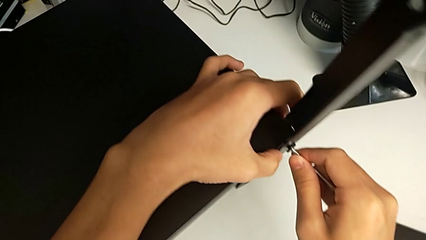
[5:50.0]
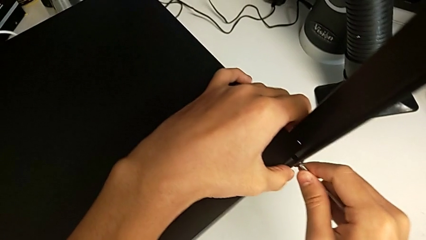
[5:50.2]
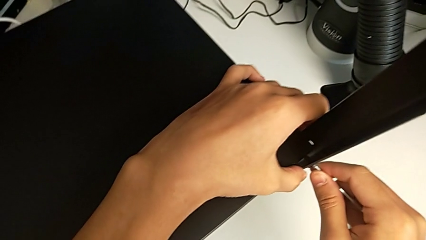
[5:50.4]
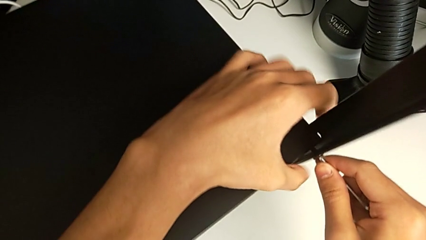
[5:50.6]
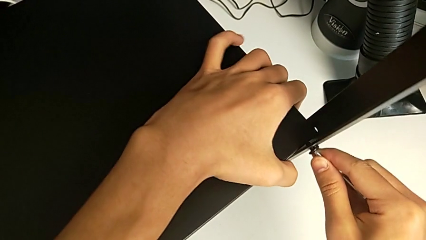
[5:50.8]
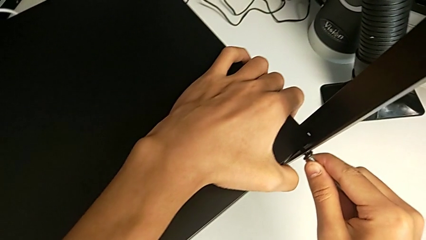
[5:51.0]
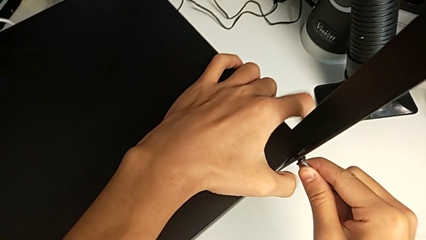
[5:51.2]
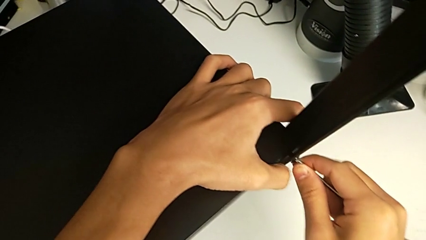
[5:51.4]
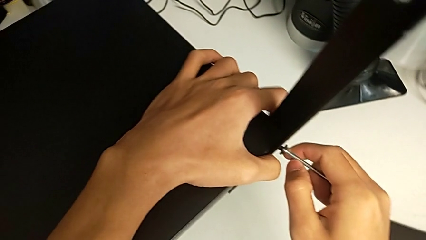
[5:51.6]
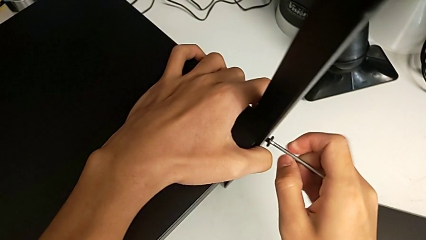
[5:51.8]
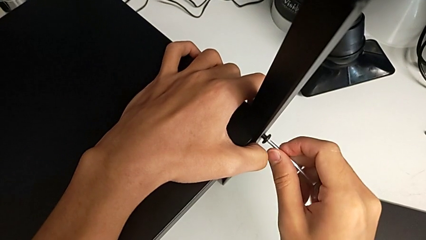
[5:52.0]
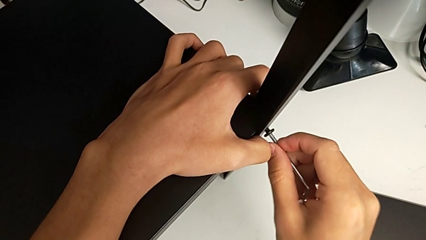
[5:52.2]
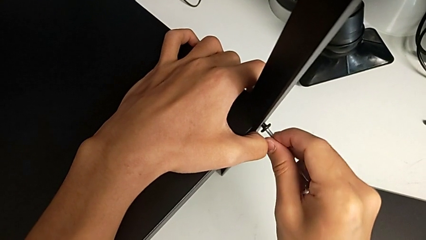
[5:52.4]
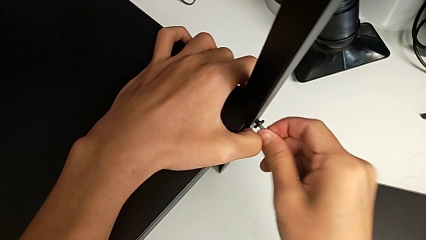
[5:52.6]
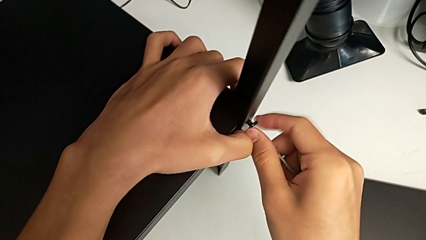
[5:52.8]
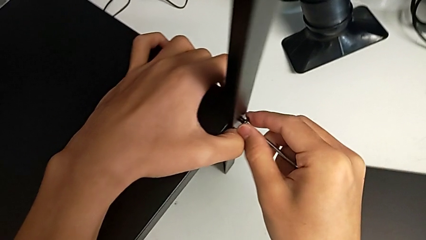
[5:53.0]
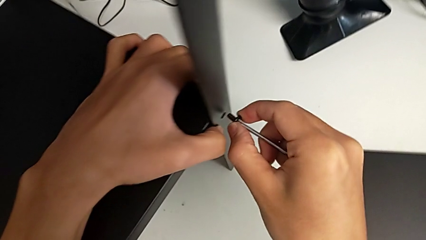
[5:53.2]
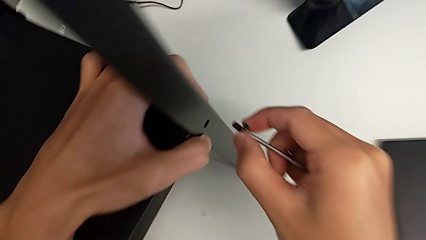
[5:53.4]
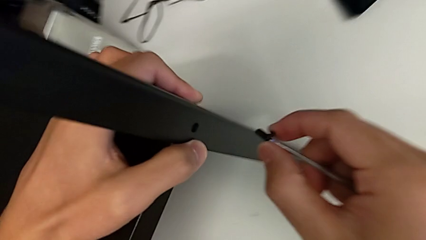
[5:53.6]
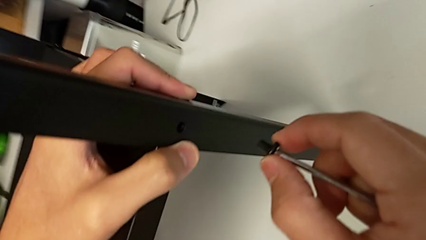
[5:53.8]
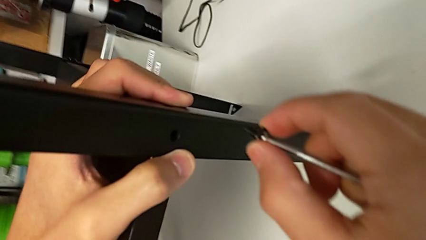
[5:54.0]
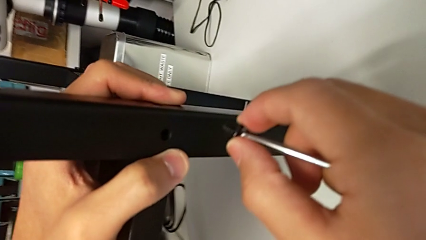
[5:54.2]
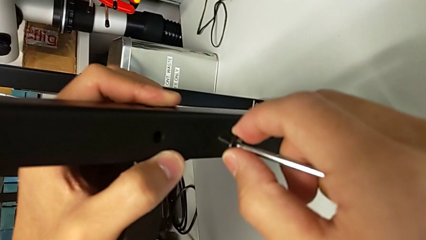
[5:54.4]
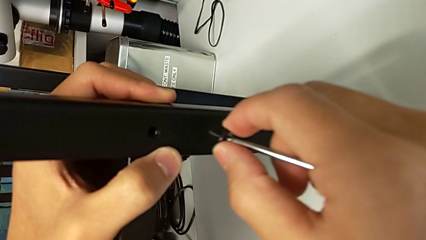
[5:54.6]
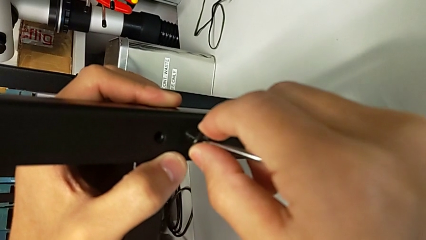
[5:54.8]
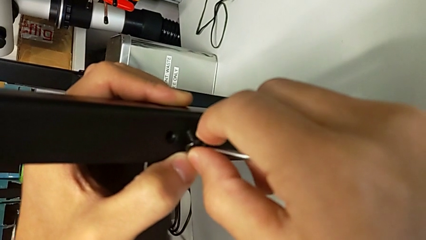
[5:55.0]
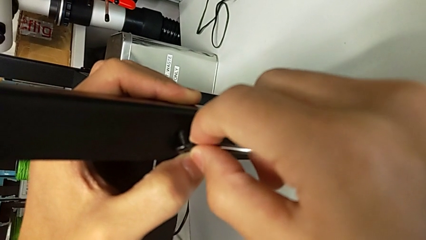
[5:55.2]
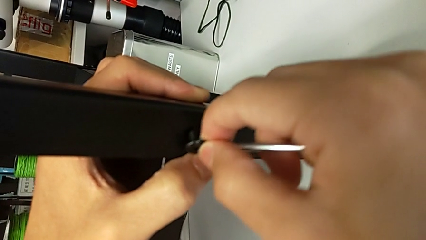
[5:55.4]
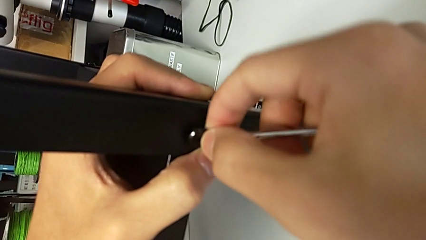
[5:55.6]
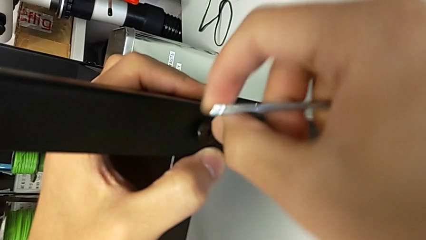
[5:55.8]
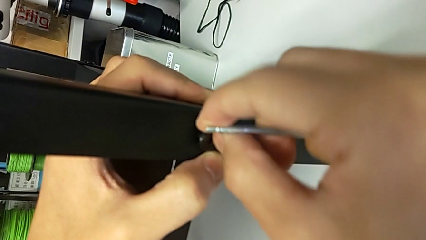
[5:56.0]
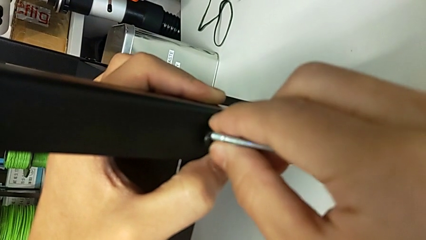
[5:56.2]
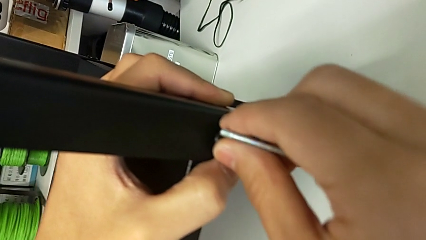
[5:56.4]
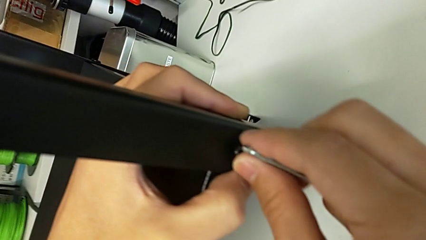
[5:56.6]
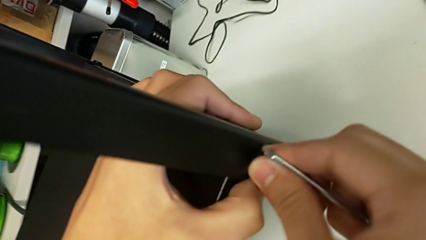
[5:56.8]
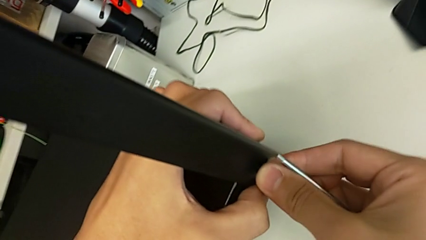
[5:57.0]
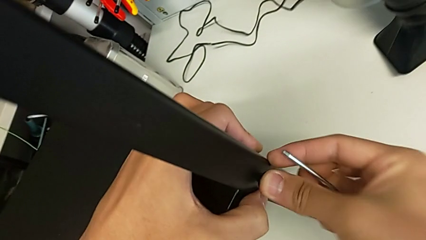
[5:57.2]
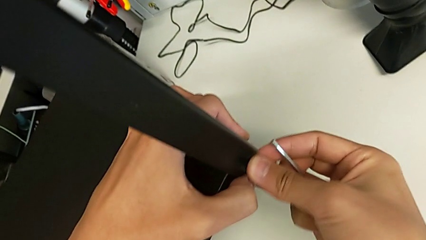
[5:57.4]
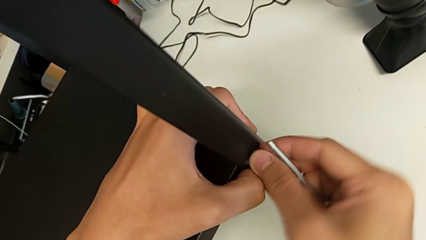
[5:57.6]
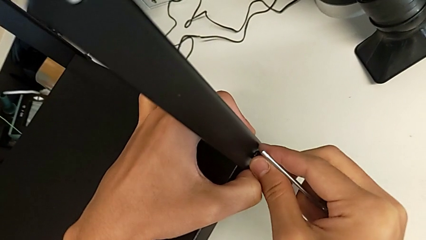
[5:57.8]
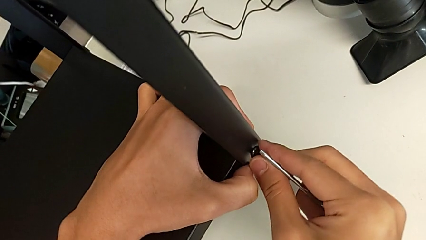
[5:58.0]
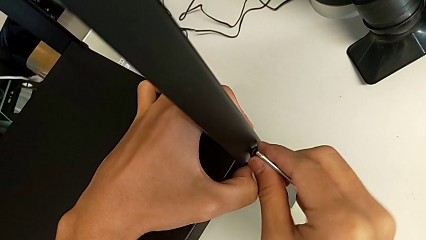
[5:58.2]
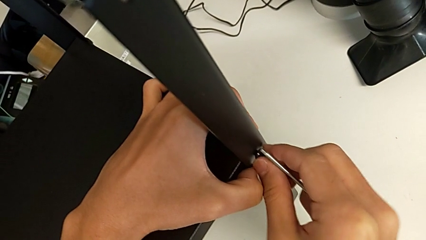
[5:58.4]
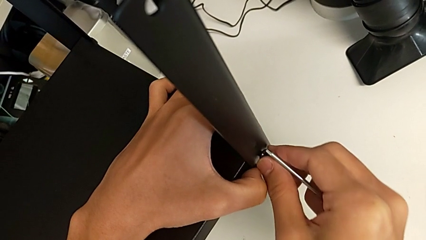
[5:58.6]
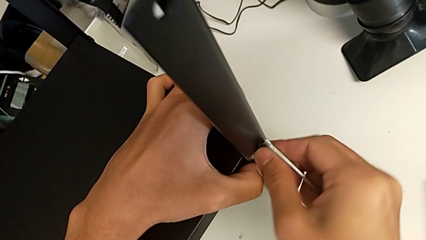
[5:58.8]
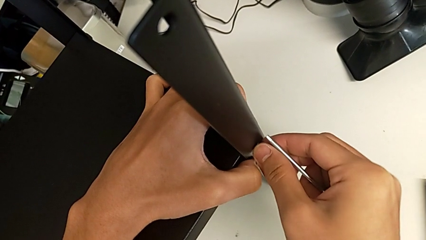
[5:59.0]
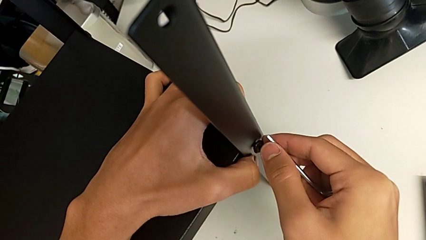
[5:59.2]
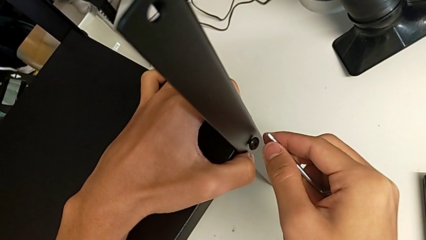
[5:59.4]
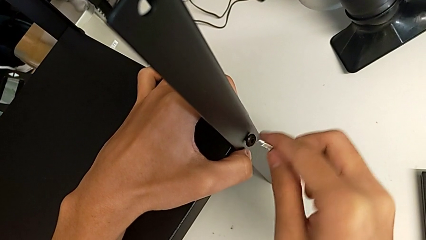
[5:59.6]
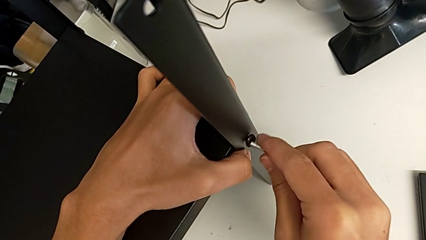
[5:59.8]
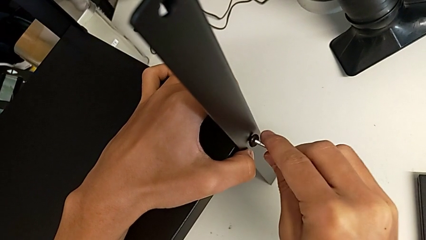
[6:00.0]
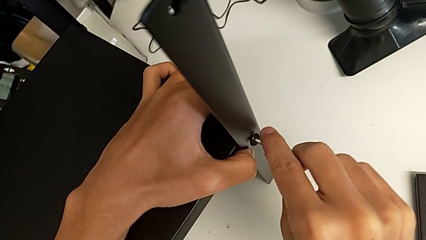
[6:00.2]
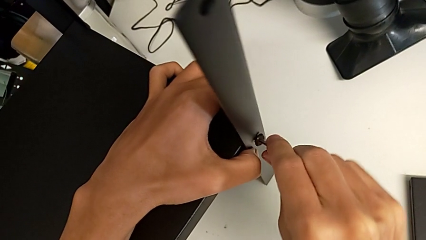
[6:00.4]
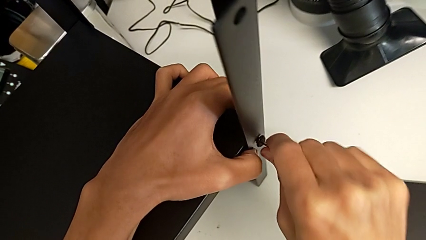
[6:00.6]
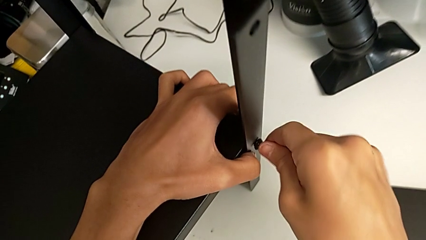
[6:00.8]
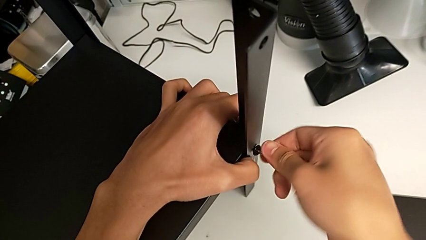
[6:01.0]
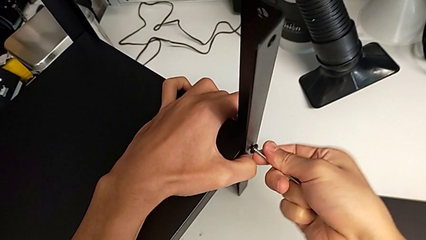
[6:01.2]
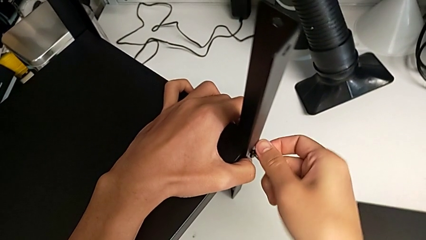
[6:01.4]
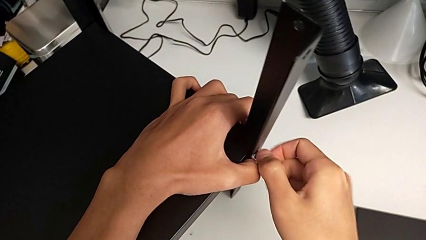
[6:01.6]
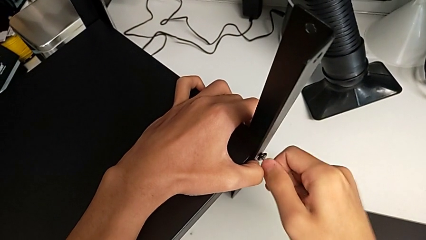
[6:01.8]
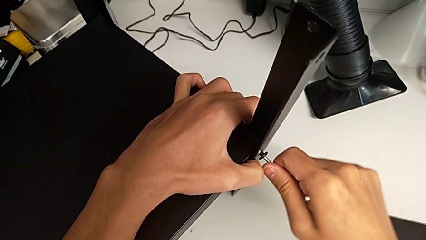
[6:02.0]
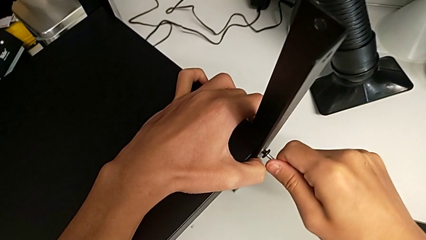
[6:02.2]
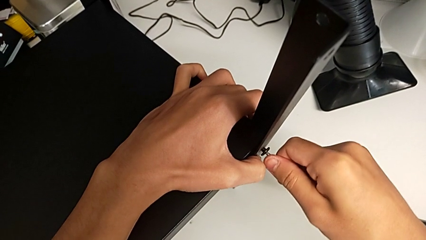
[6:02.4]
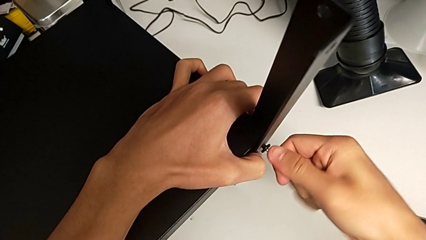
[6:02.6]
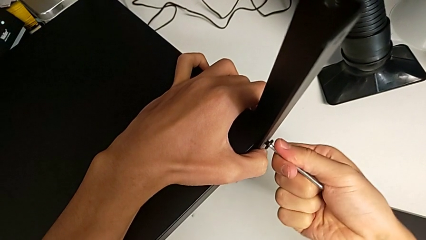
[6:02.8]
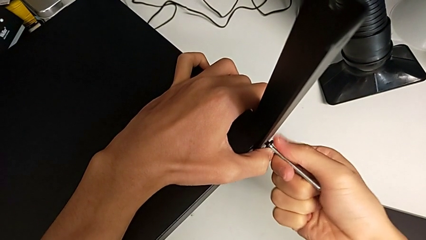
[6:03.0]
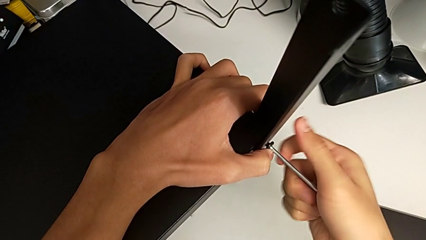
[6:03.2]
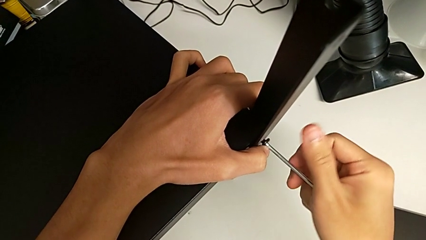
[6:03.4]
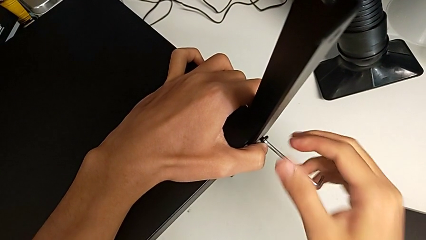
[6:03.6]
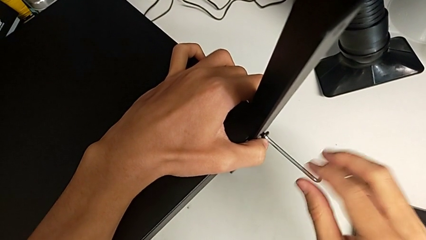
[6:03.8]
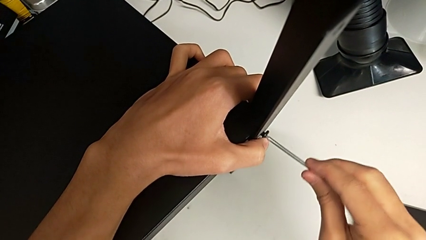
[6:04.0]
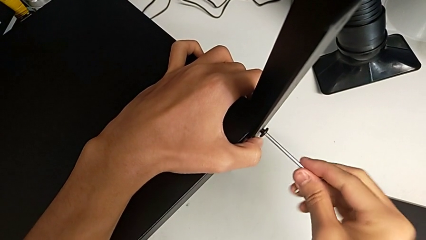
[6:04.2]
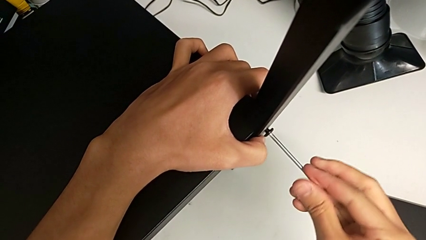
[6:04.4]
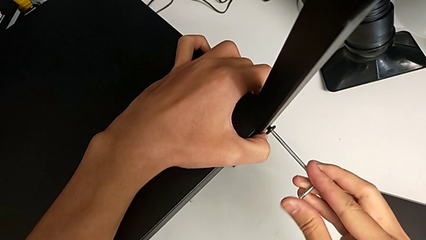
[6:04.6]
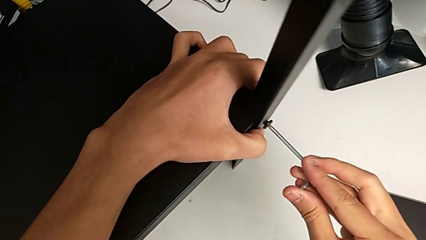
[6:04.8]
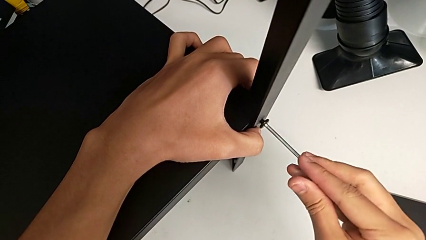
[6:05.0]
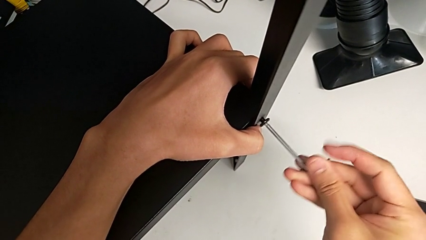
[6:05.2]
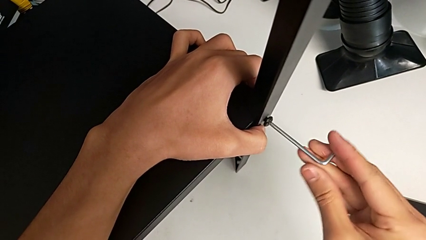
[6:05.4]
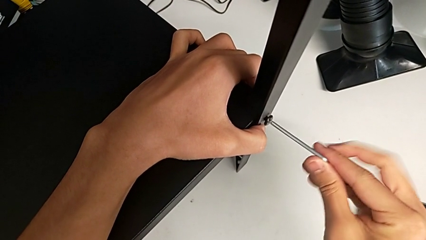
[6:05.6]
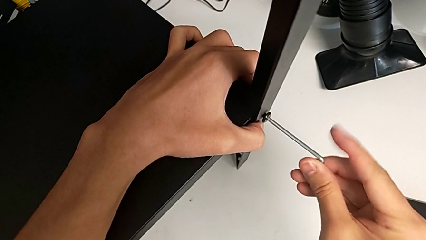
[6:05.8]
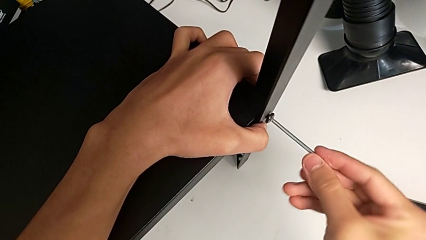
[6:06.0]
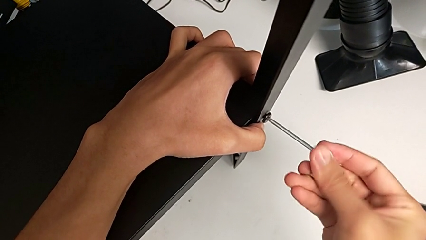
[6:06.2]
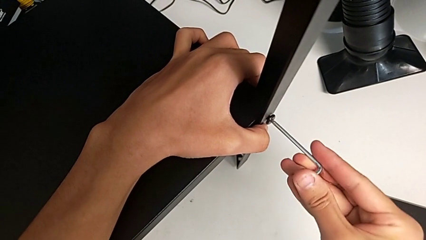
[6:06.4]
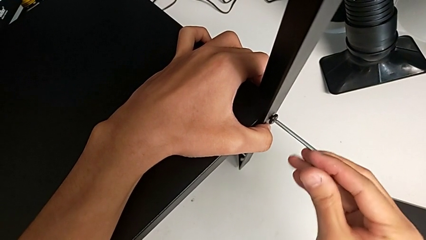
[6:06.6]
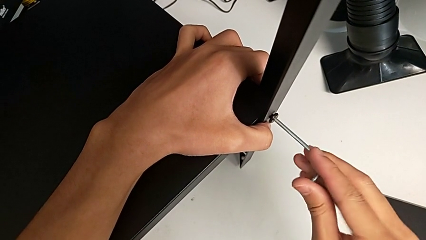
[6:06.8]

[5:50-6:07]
The camera wearer is screwing the fourth leg onto the shelf. They screw the hex socket head, withdraw it, withdraw the Allen wrench, insert the seventh hex socket head, insert the Allen wrench and begin to screw the hex socket head.
